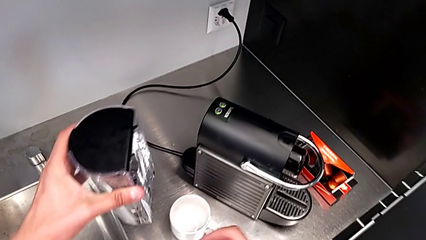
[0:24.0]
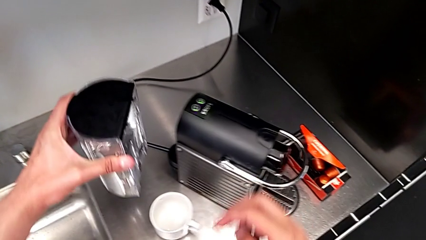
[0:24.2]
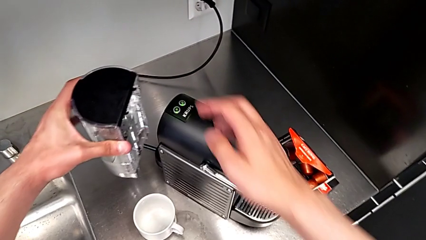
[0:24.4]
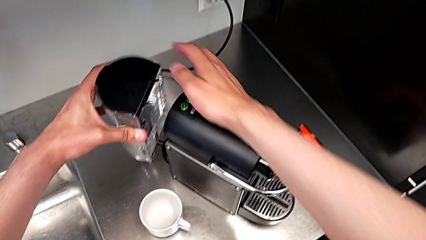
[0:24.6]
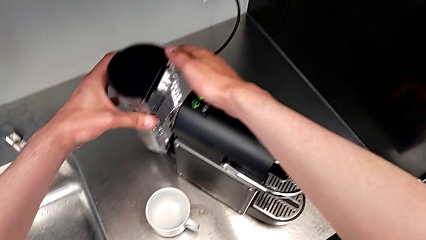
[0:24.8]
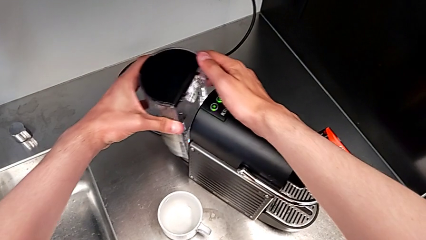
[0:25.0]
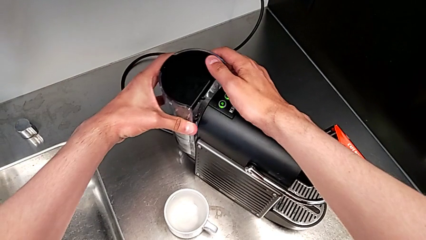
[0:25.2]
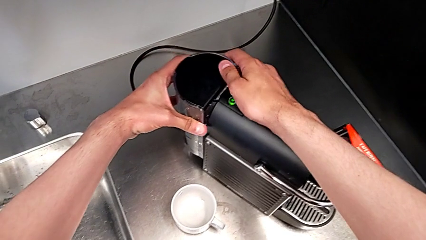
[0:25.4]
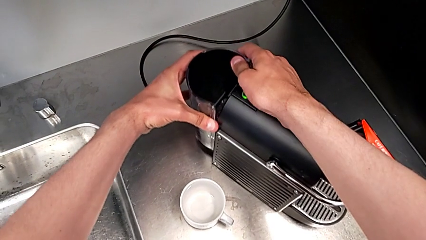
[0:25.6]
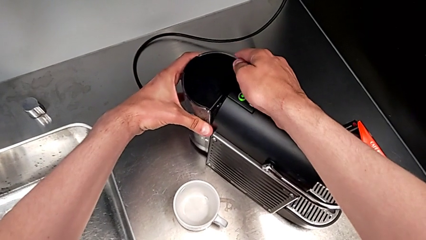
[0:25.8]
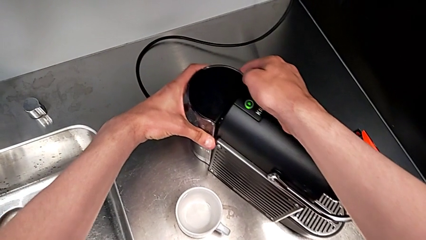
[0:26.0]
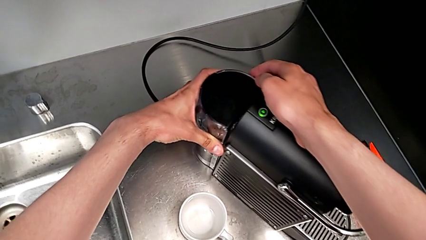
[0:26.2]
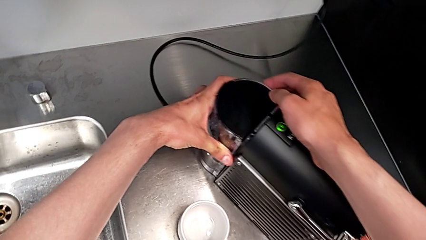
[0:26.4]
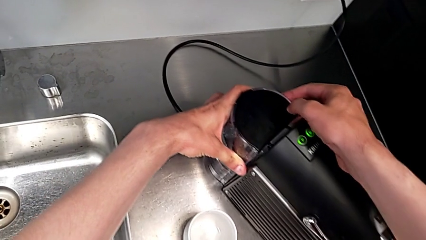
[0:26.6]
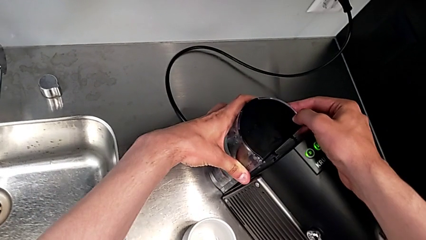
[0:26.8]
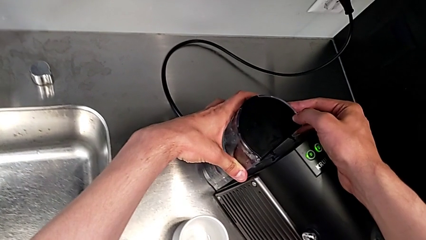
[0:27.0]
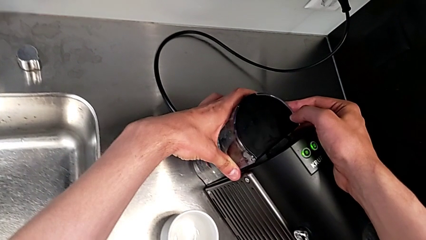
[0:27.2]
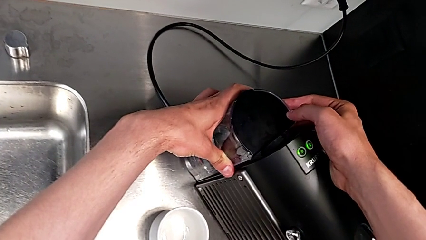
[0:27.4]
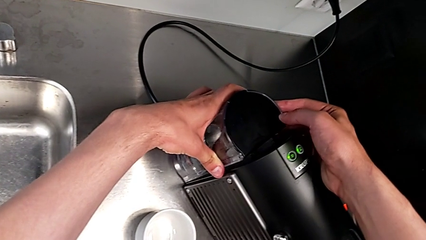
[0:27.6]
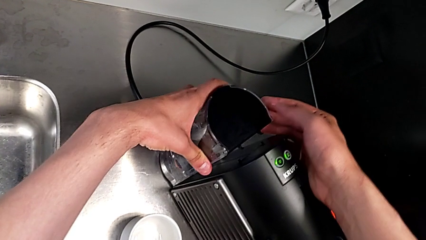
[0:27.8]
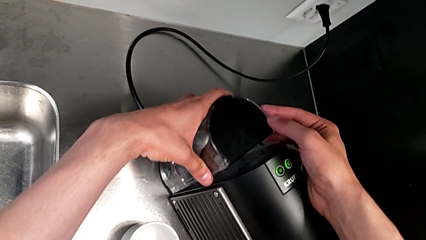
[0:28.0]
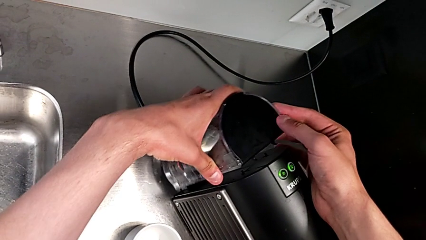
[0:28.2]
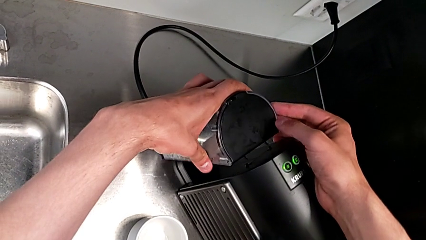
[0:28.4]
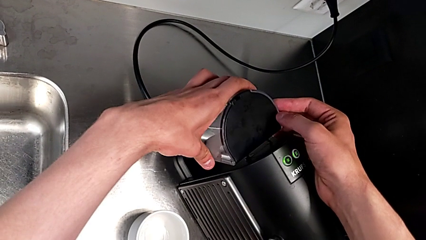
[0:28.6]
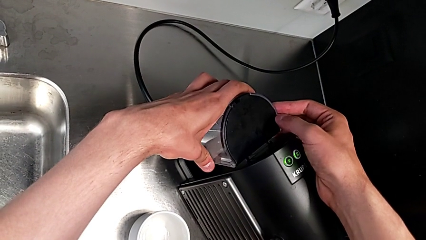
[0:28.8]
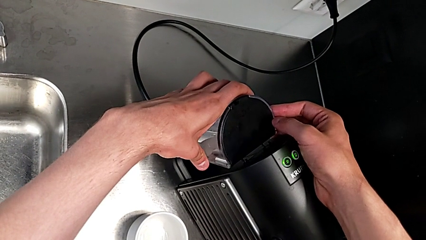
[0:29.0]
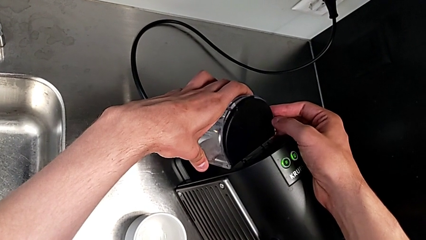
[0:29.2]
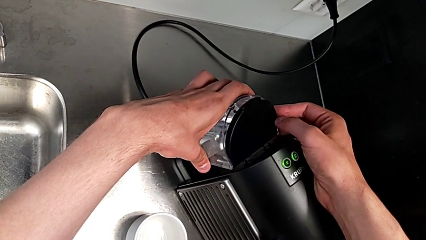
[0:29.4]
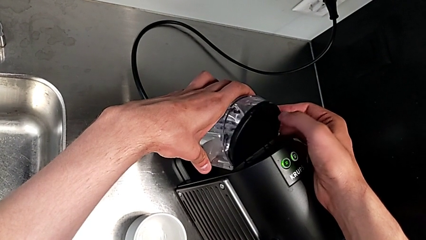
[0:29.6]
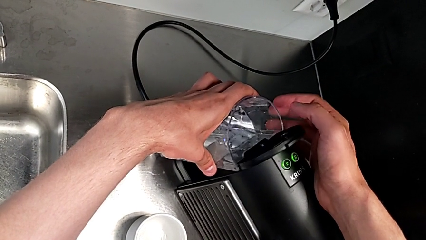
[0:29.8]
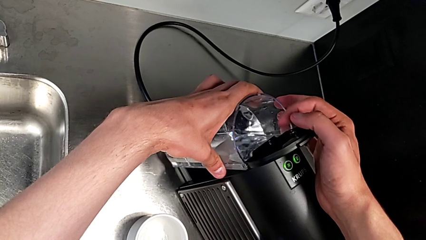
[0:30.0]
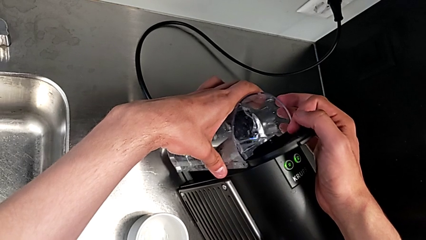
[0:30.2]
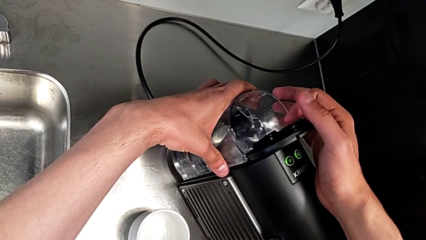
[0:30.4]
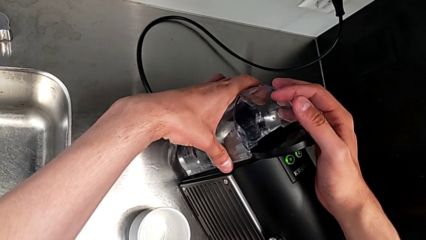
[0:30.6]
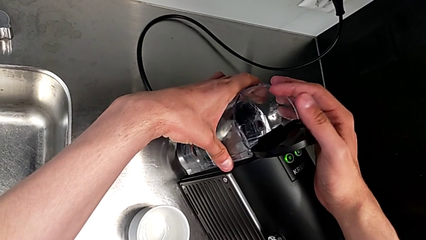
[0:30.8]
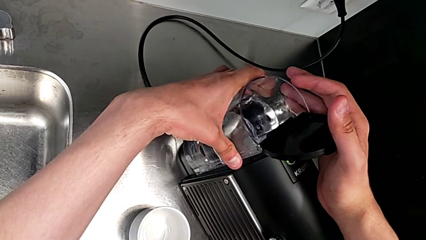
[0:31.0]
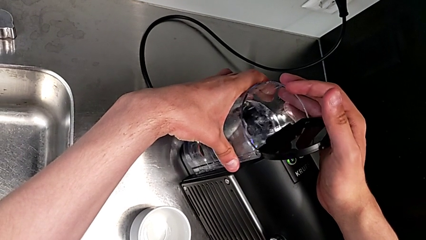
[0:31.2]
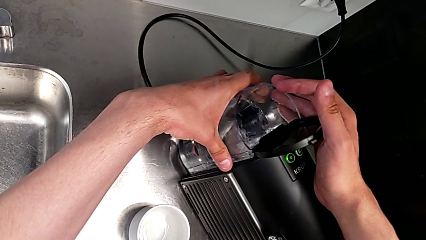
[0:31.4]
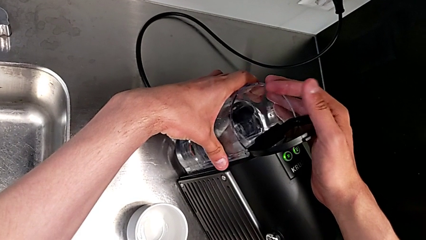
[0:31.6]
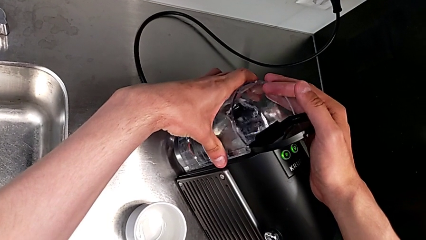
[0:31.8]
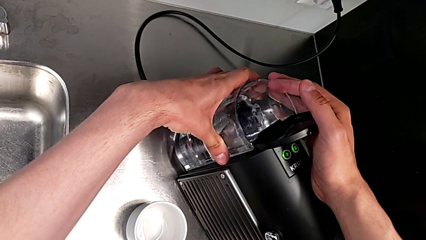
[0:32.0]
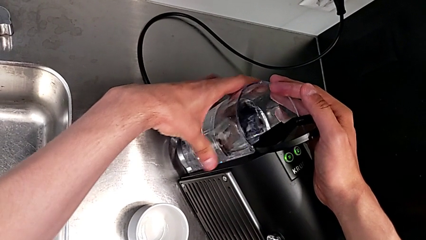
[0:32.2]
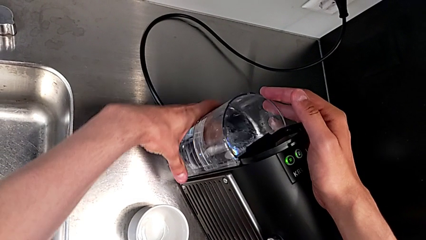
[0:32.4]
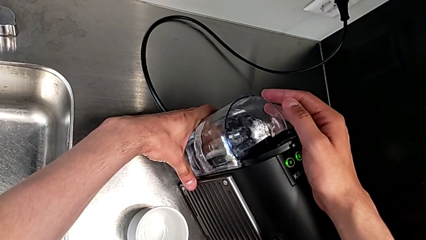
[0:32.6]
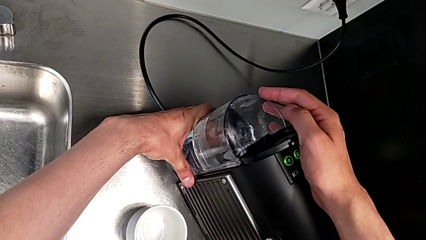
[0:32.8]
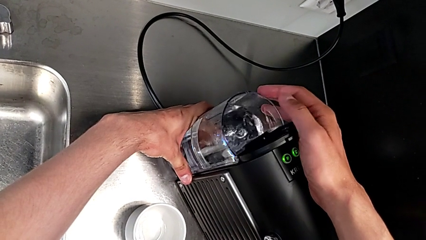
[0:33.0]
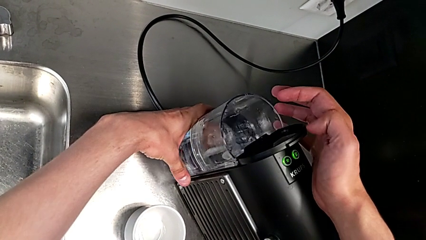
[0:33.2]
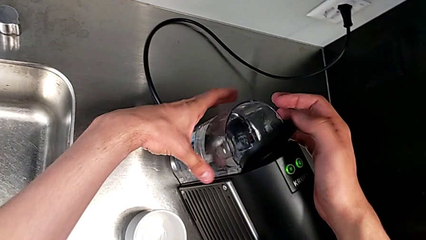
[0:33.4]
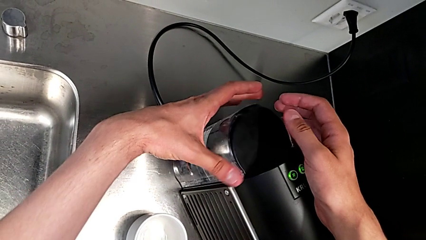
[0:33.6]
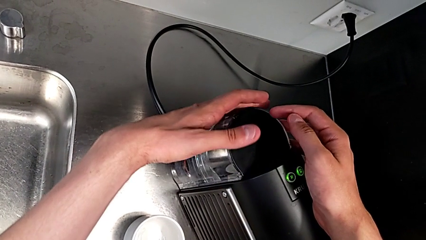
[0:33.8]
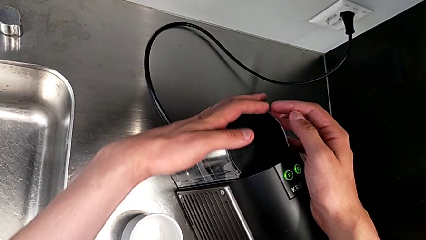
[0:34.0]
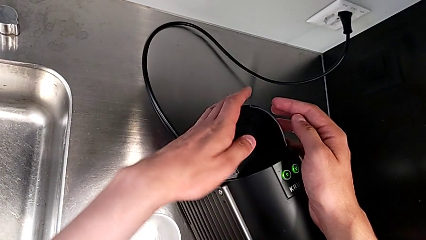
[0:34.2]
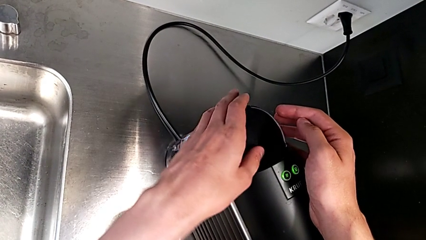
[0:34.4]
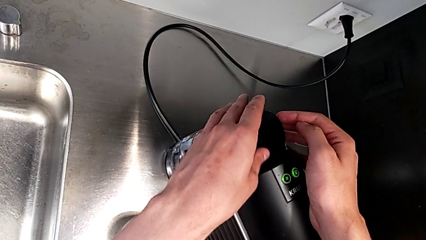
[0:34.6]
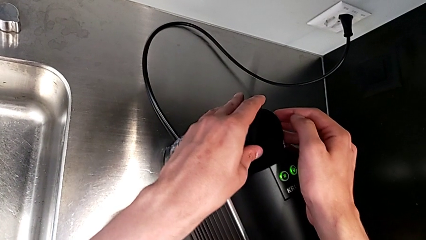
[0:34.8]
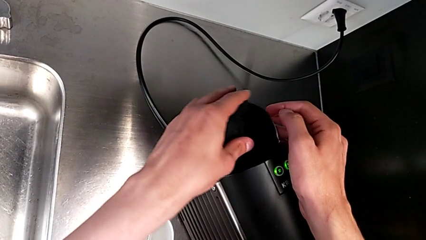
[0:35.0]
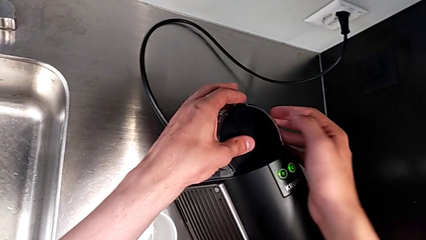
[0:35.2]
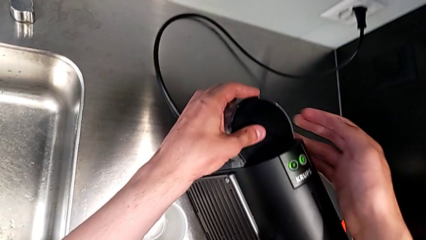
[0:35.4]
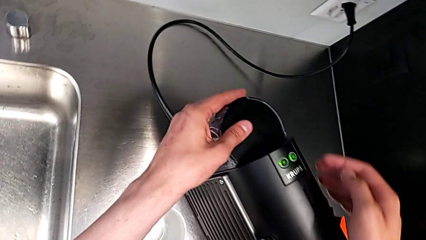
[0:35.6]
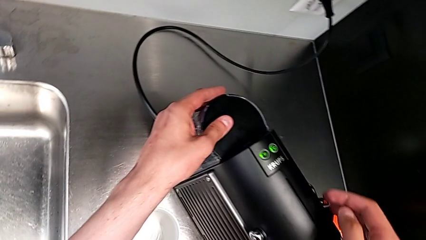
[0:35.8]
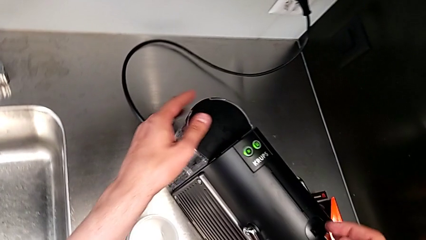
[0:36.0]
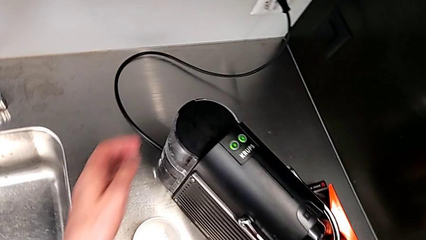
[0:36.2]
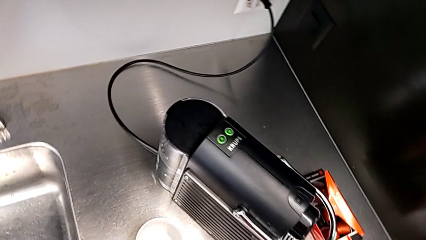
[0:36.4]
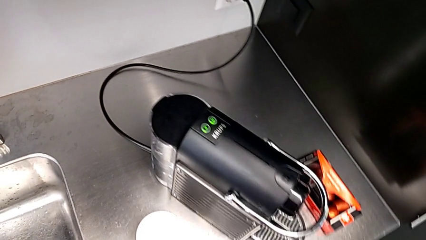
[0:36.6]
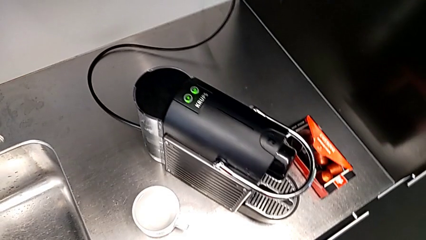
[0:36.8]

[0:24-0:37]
The camera wearer is adding water to the water container. They place the water container with the left hand, open the lid with the right hand, assemble the water container with the left hand and close the lid with the left hand.

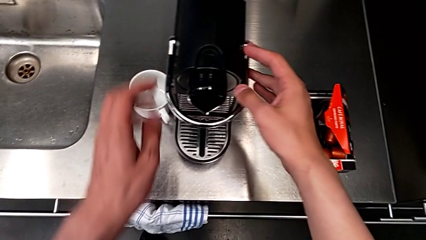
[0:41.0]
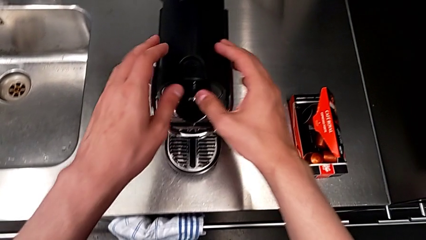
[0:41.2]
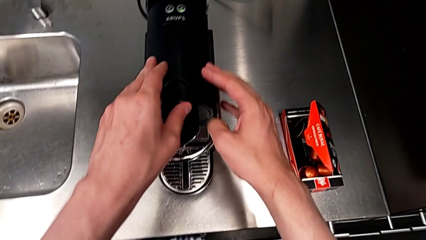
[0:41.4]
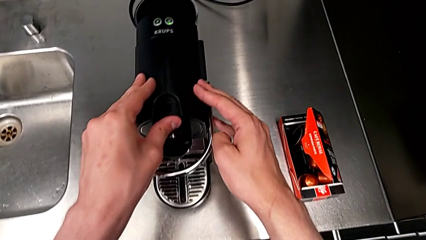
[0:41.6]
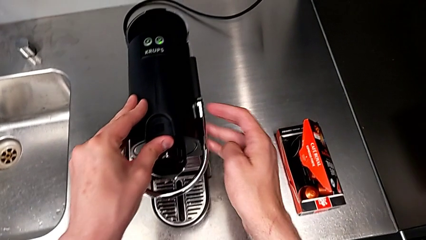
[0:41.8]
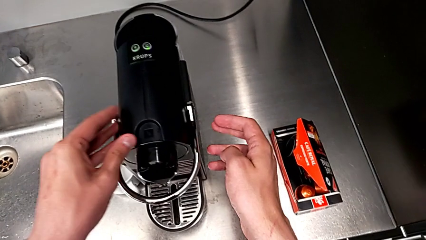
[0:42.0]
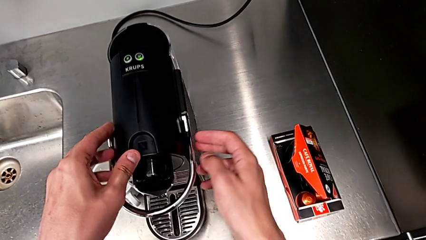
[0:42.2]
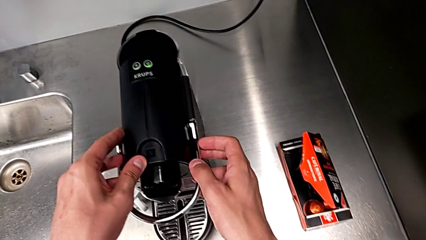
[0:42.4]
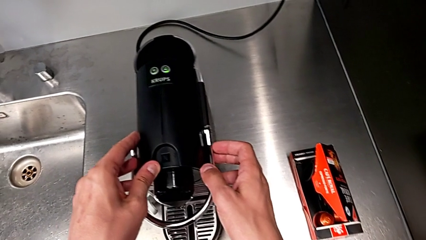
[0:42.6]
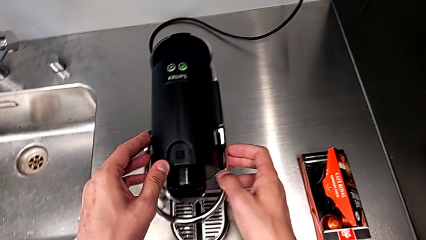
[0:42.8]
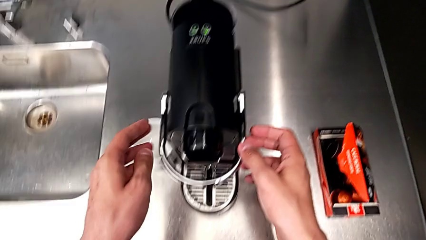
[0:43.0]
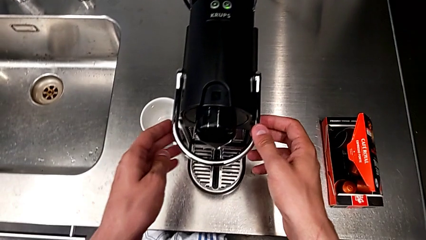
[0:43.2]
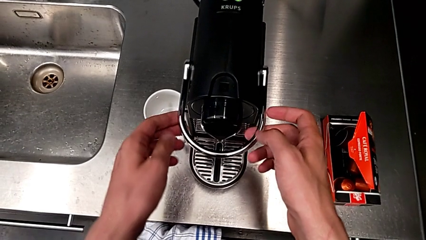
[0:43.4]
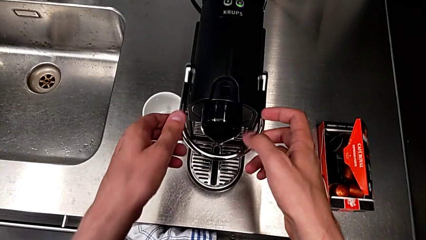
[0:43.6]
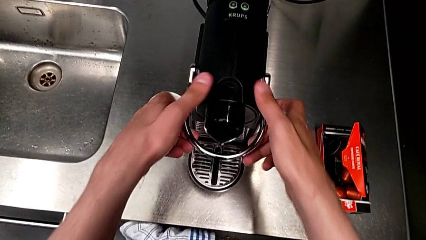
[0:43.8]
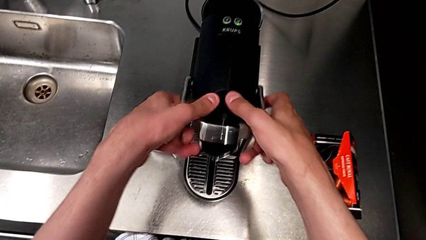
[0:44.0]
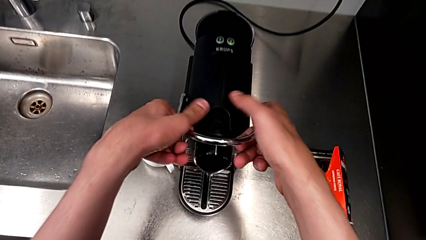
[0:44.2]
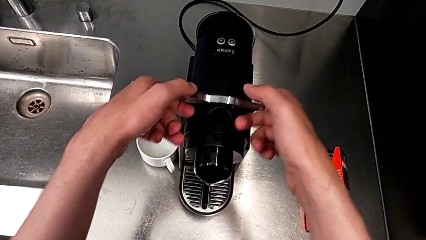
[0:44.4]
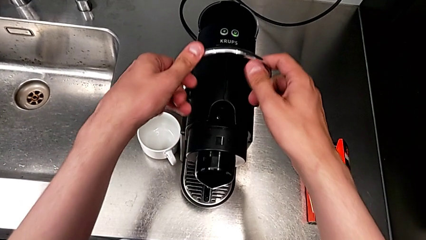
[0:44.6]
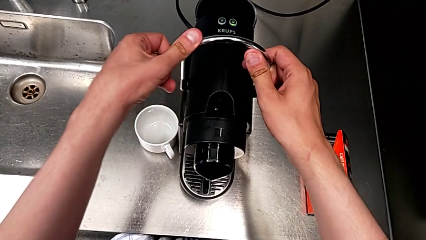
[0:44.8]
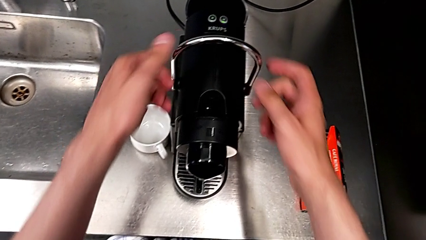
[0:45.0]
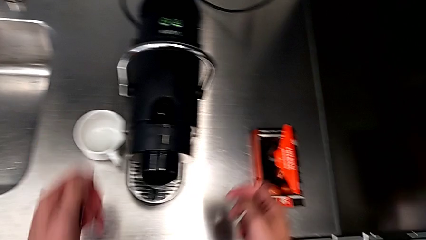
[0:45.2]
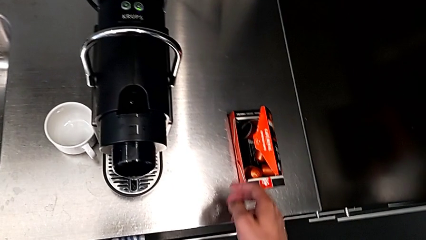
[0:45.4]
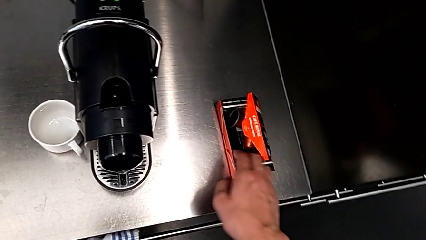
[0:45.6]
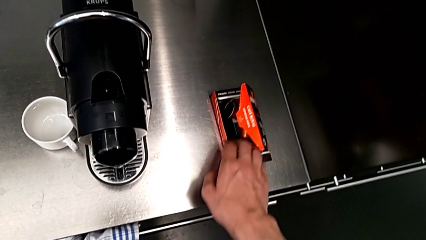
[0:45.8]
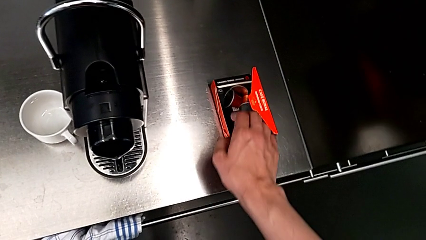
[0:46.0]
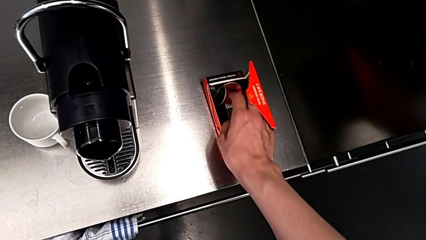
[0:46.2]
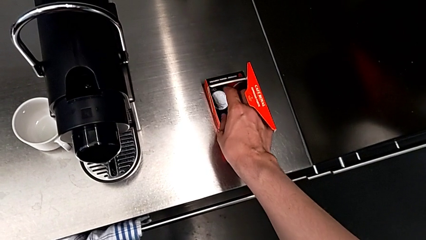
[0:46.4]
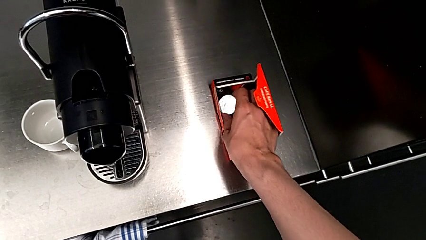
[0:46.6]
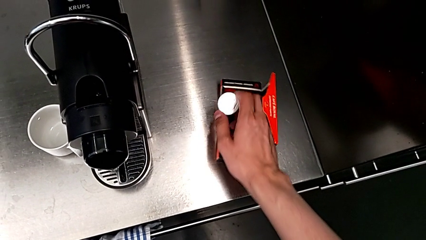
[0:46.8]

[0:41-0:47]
The camera wearer is making a cup of coffee. They lift the lever with the right hand.
